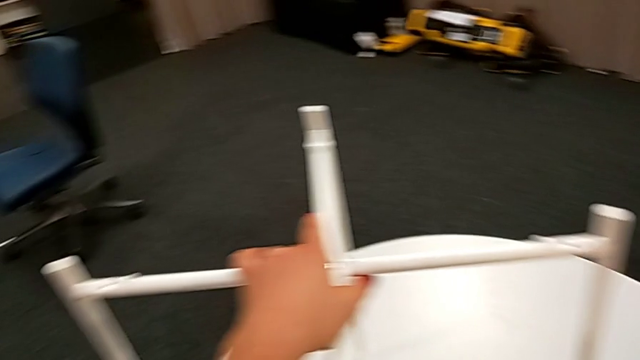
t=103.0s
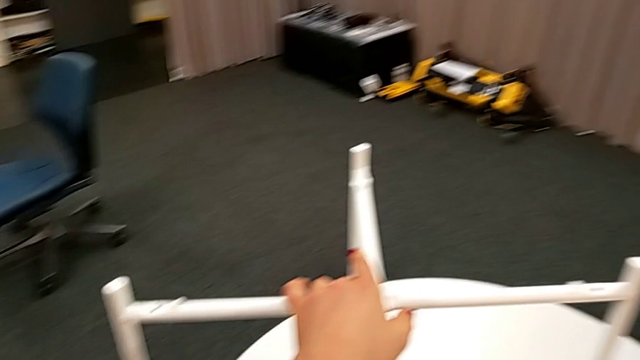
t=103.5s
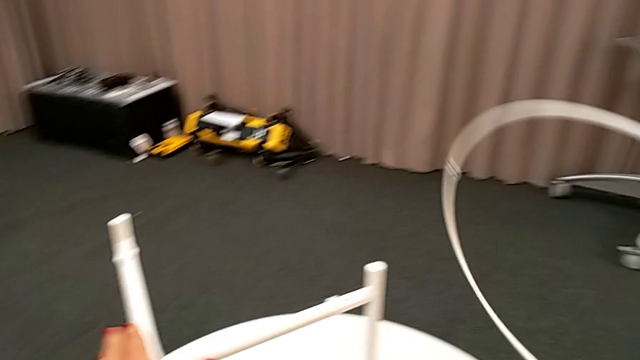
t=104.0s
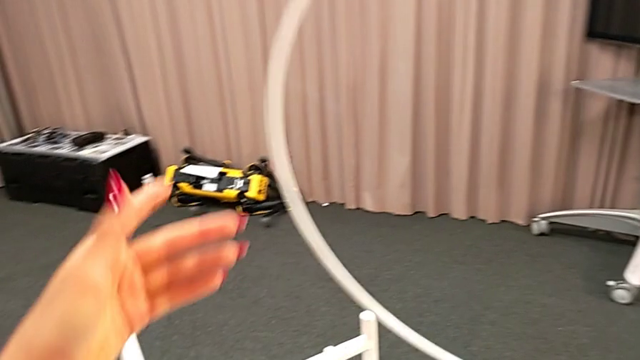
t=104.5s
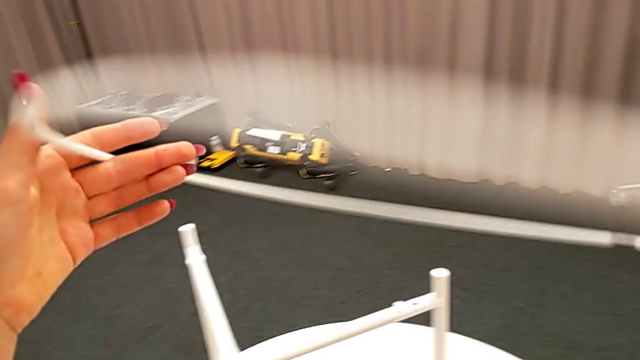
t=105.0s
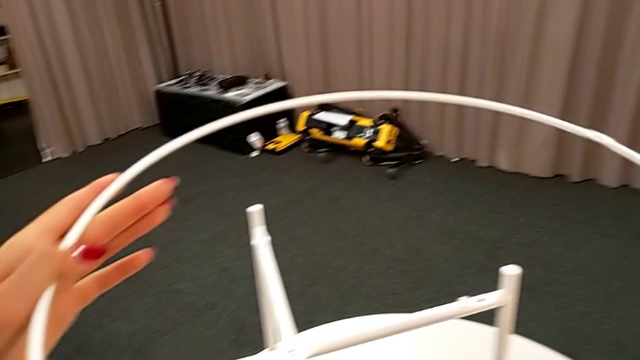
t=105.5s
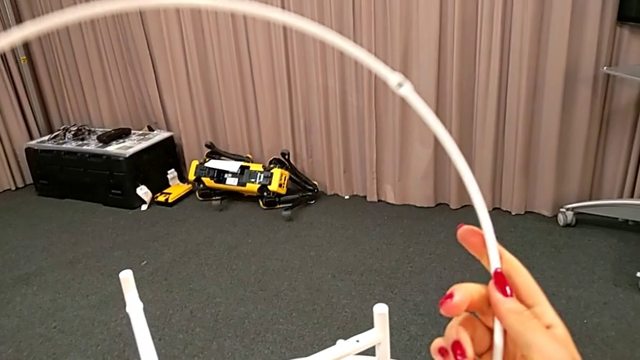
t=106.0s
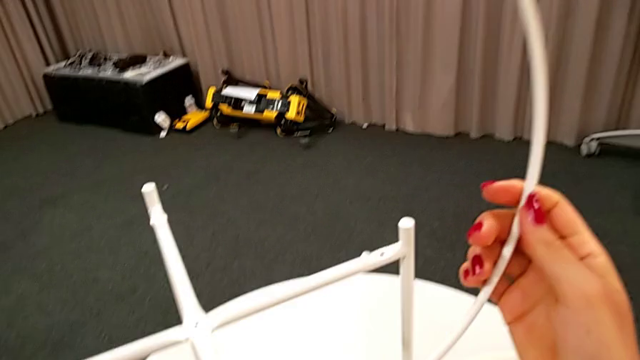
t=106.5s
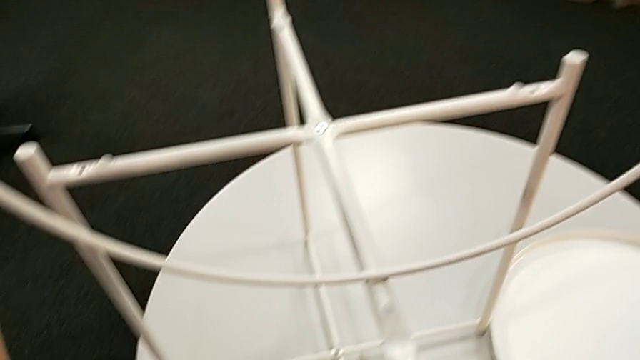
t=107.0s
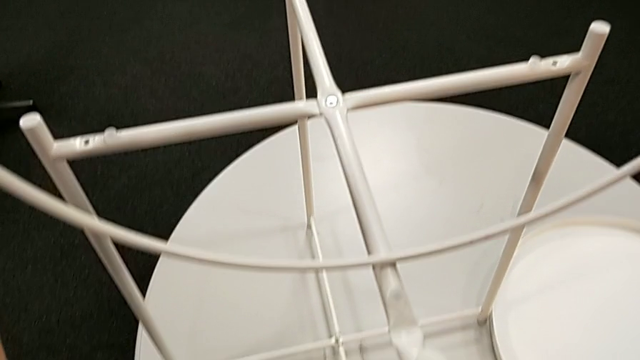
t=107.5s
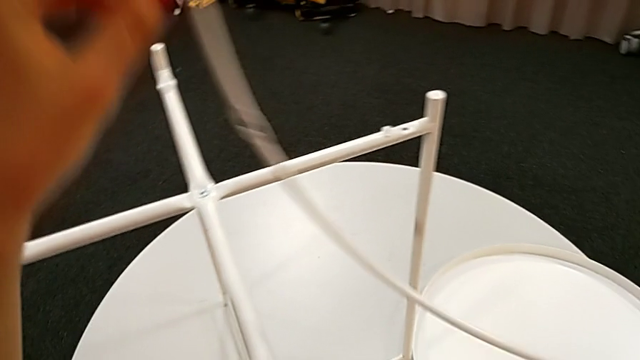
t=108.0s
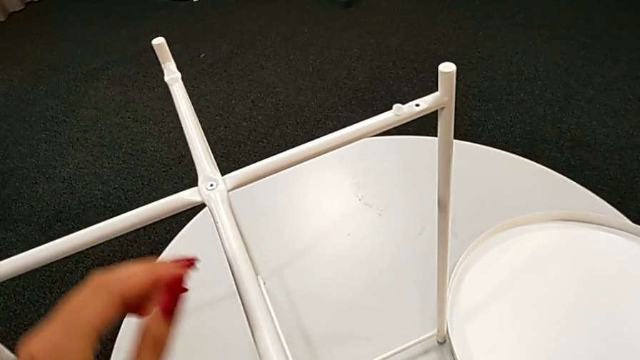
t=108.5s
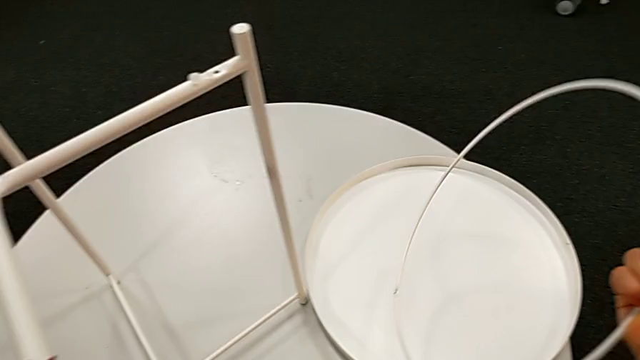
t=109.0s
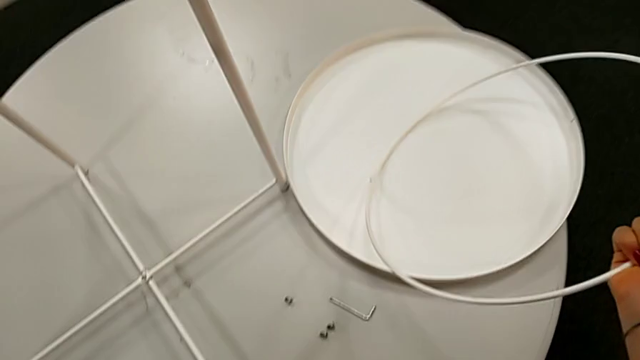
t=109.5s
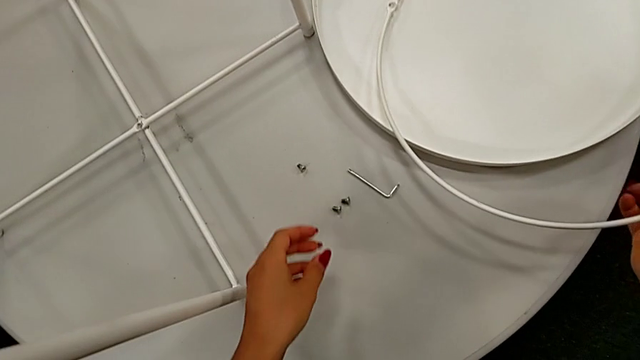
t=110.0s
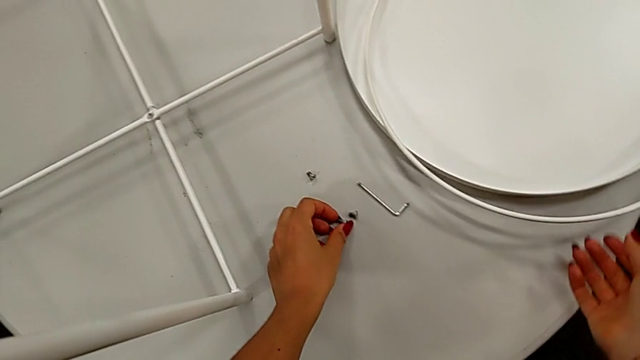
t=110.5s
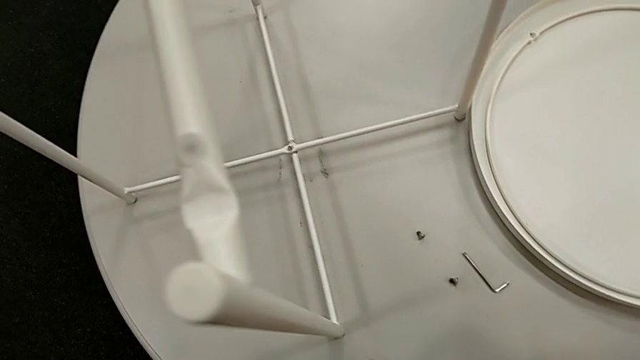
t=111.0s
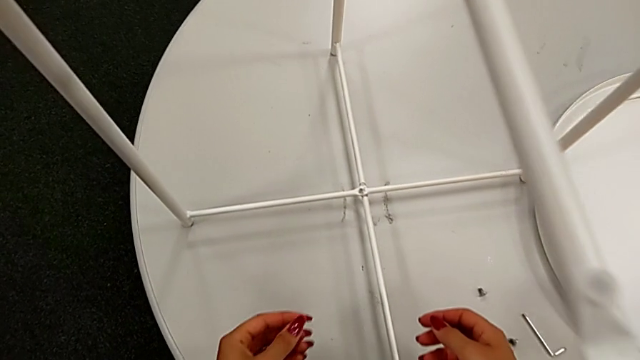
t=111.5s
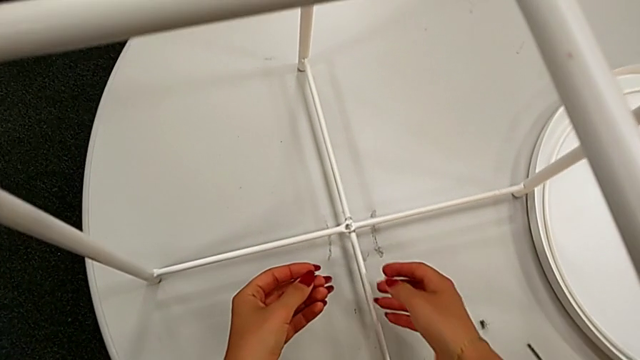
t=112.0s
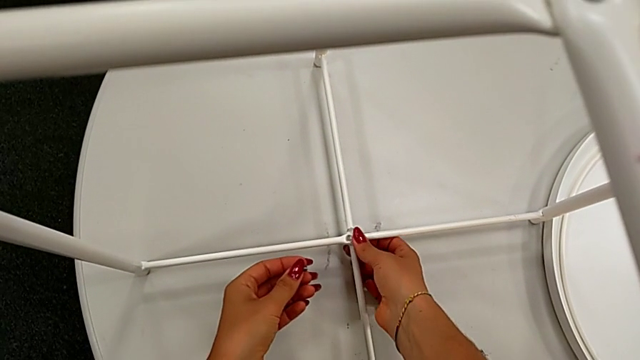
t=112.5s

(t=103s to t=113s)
The camera wearer is assembling the bottom screw into the legs. They wrongly lift and rotate the circle, taking the wrong piece, place it with the right hand, grab the hex socket head with the left hand and grab the leg.

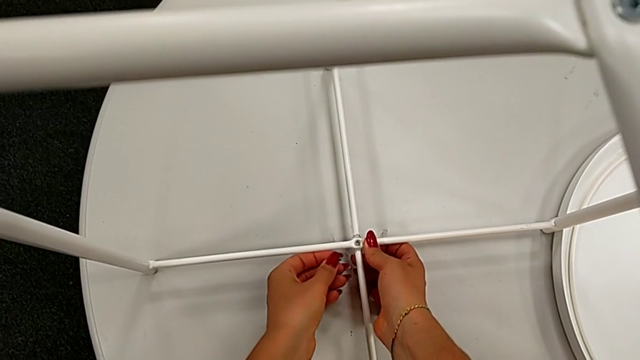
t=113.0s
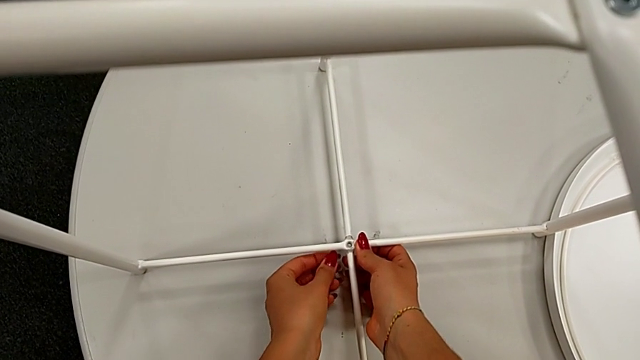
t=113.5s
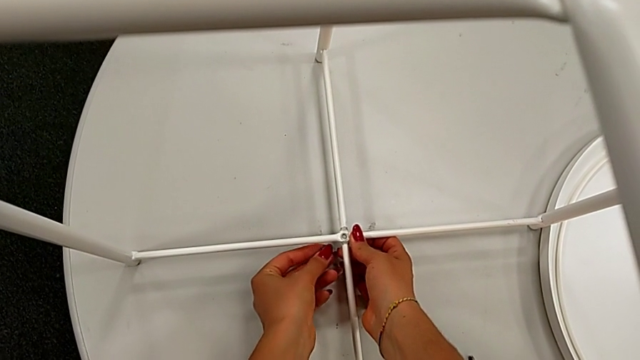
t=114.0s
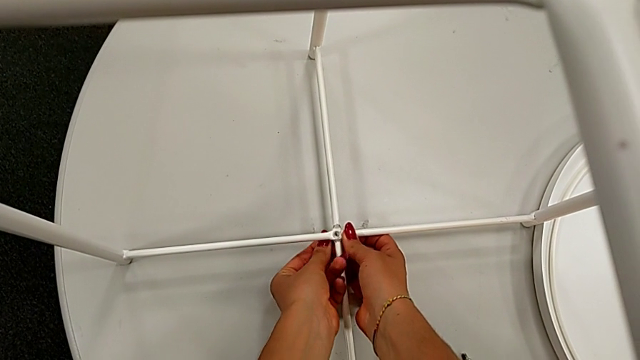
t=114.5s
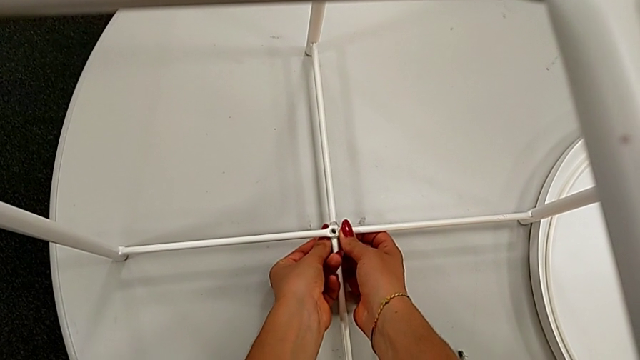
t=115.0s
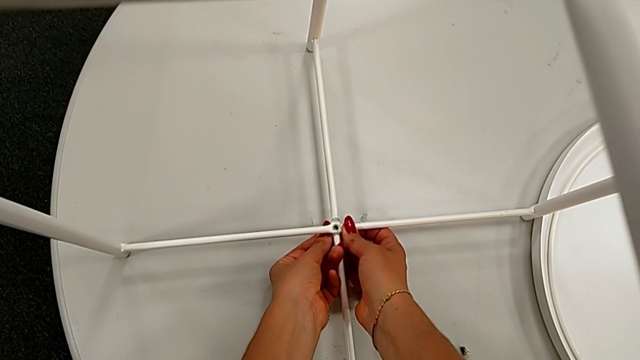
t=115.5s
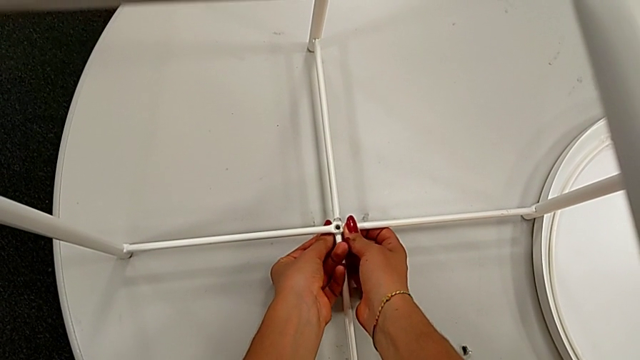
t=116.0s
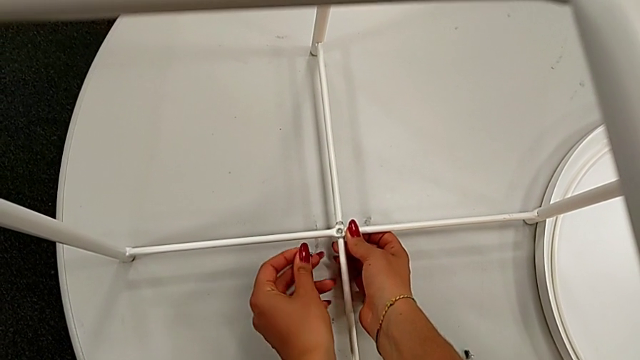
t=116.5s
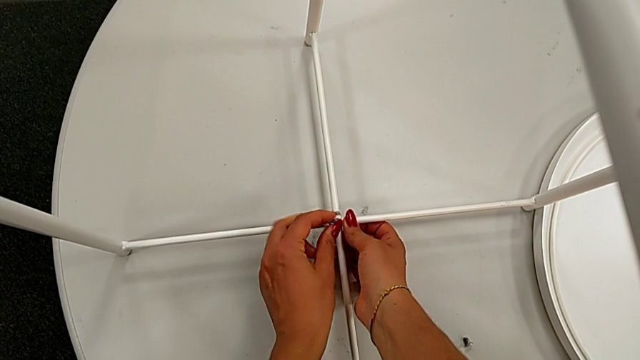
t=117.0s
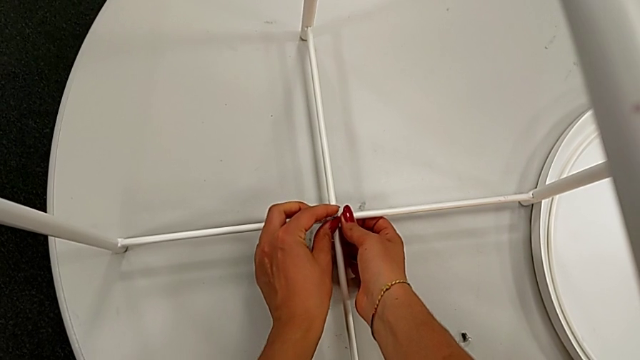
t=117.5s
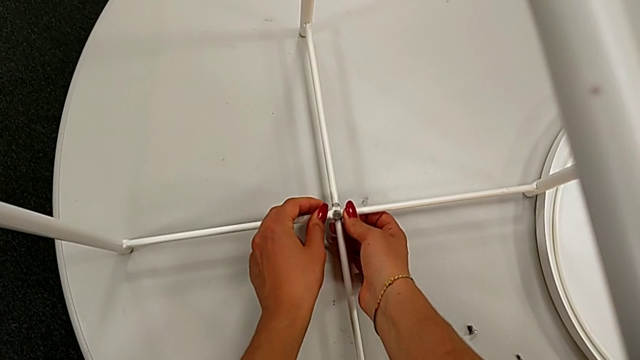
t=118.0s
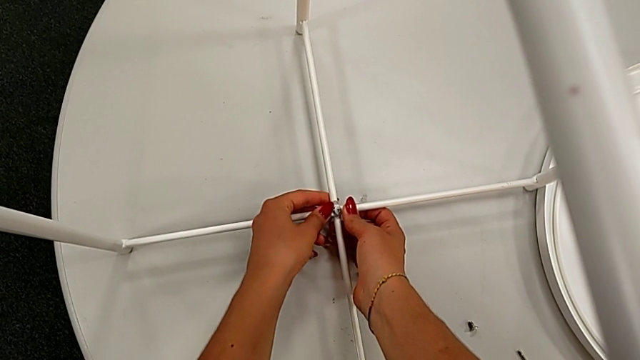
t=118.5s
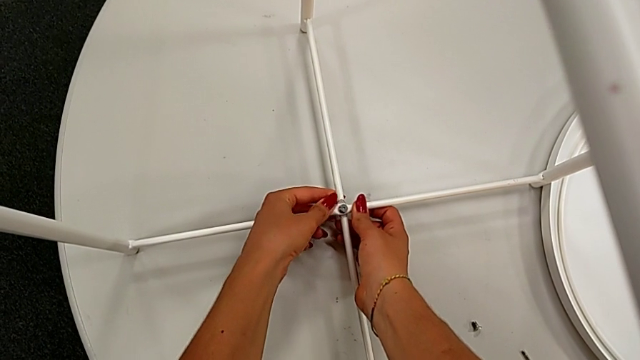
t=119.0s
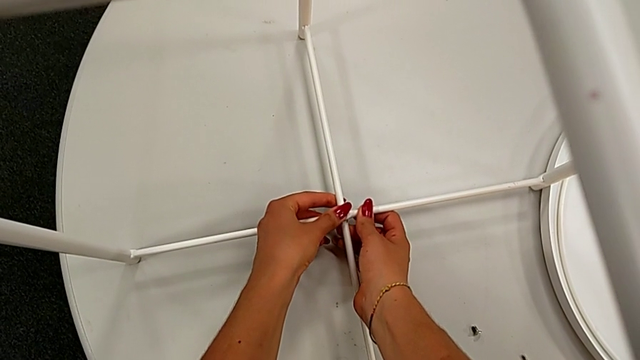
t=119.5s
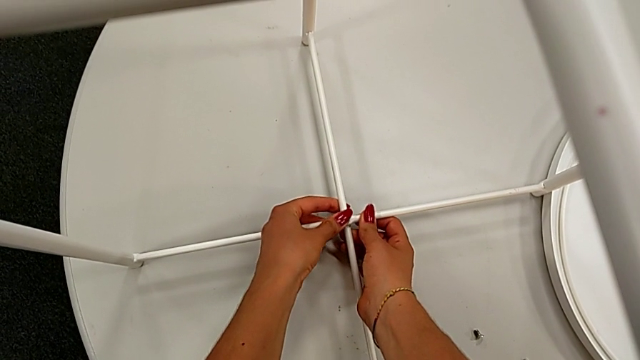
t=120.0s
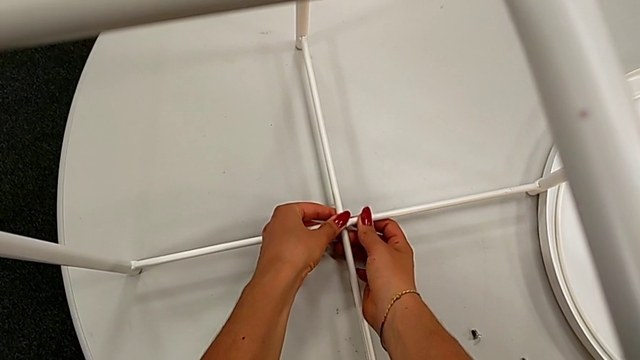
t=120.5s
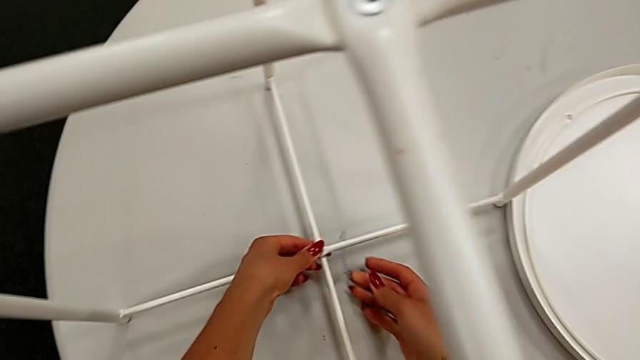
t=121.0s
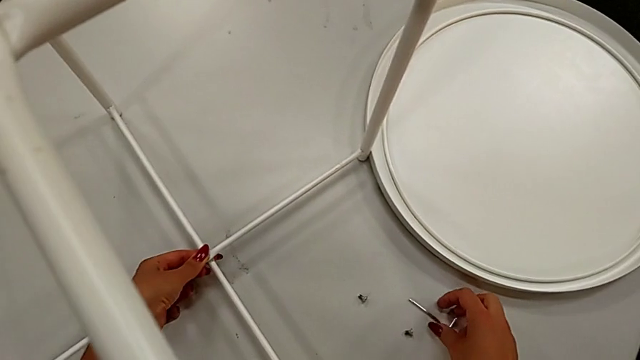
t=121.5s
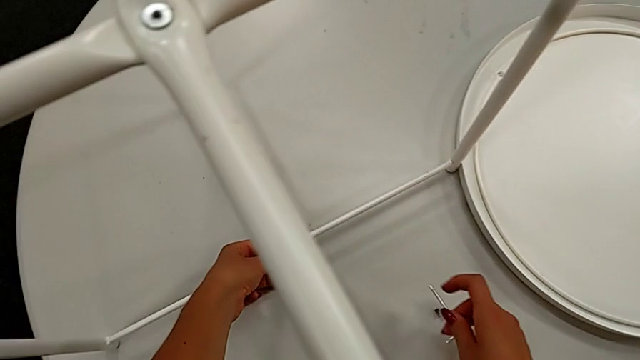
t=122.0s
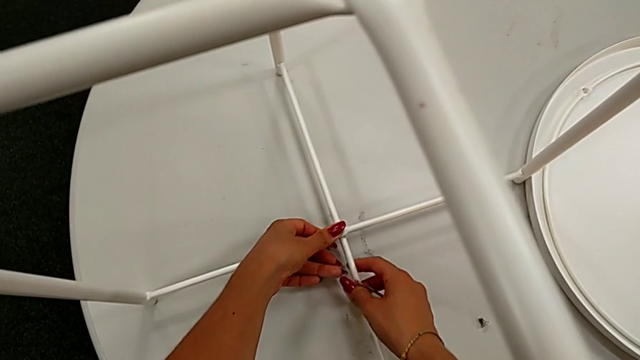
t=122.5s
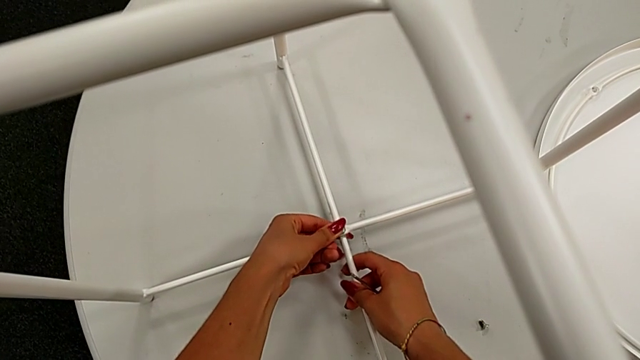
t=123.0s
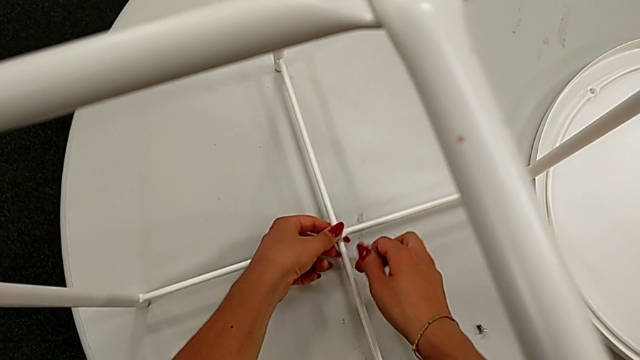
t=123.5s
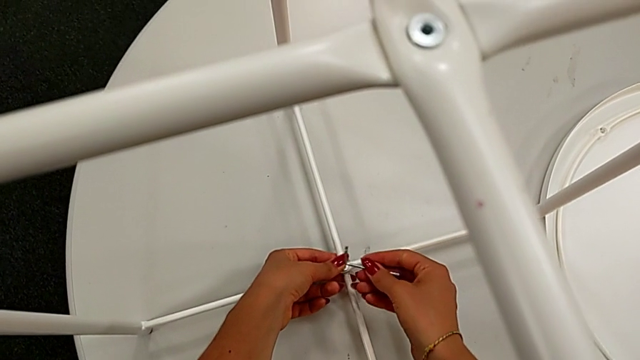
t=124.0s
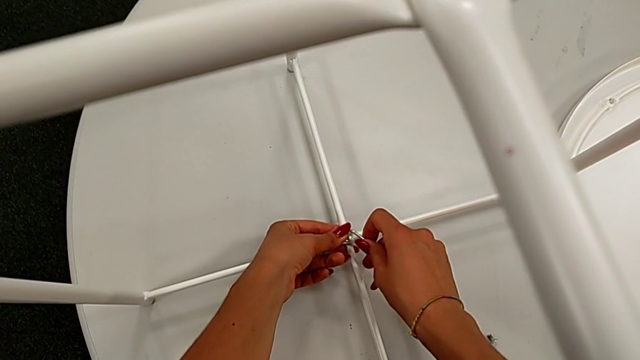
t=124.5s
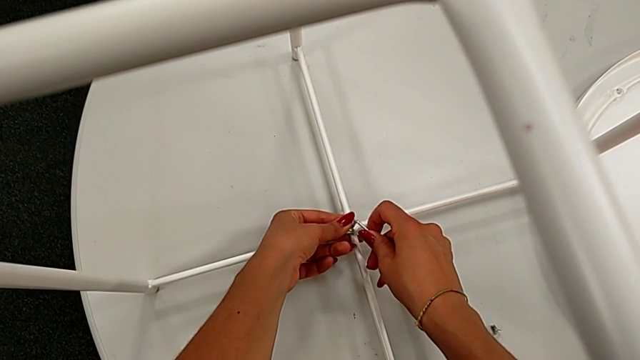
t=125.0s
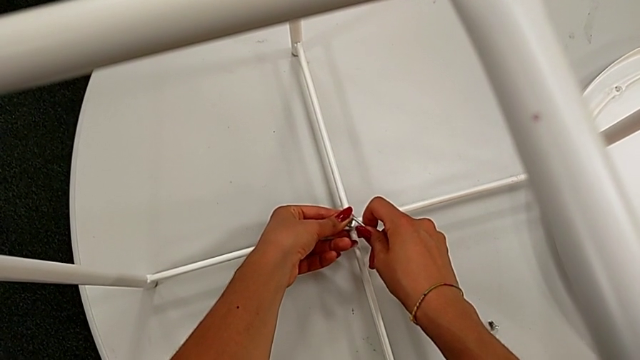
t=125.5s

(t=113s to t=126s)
The camera wearer is assembling the bottom screw into the legs. They wrongly insert the hex socket head, withdraw it, insert it, grab the Allen wrench, align the hex socket head and insert the Allen wrench.
